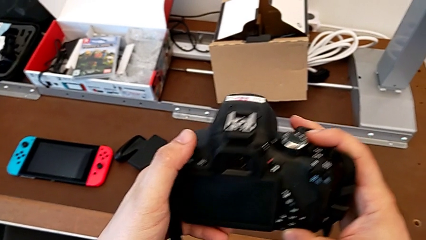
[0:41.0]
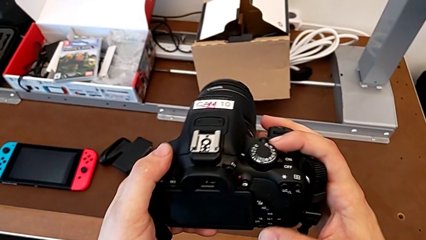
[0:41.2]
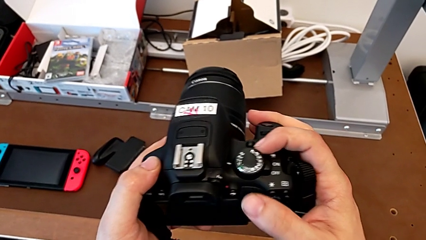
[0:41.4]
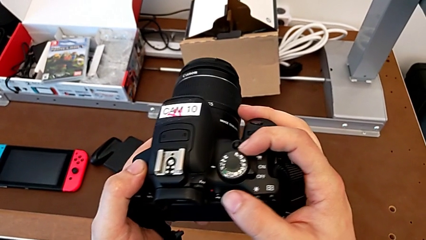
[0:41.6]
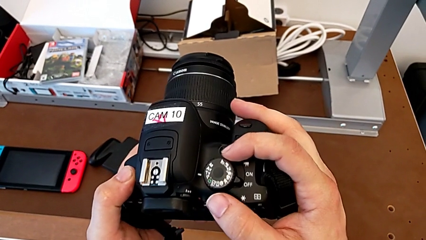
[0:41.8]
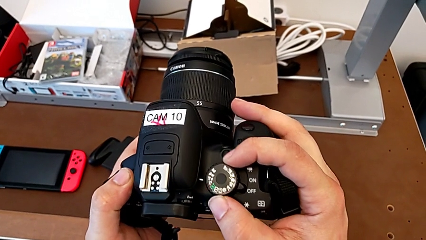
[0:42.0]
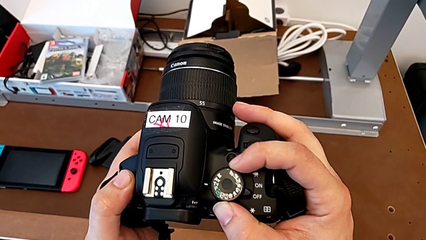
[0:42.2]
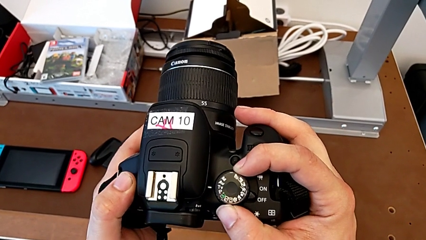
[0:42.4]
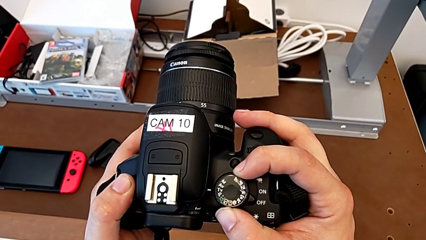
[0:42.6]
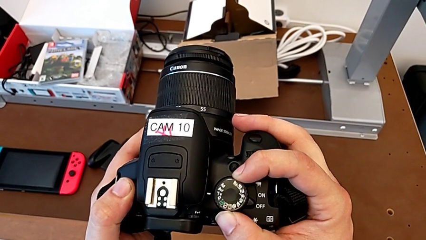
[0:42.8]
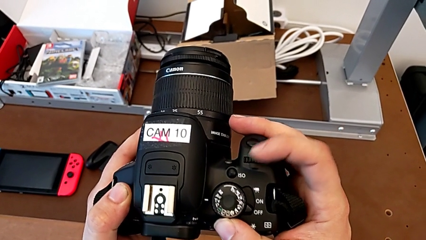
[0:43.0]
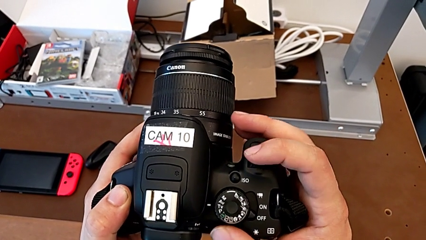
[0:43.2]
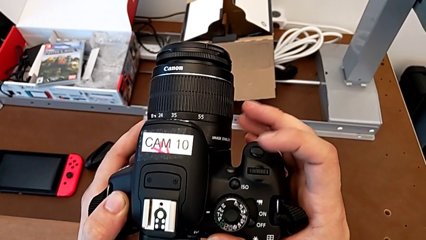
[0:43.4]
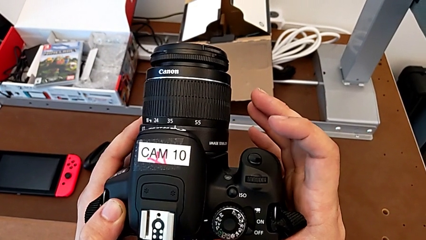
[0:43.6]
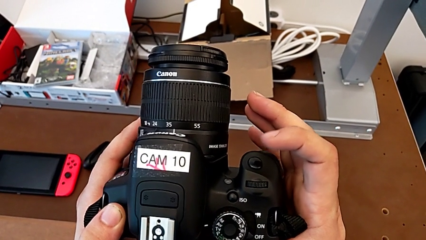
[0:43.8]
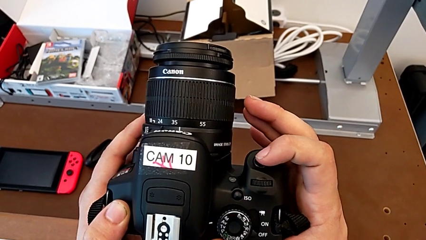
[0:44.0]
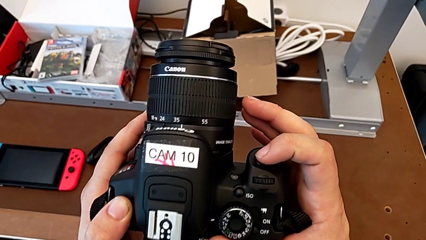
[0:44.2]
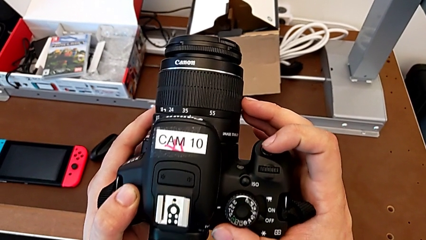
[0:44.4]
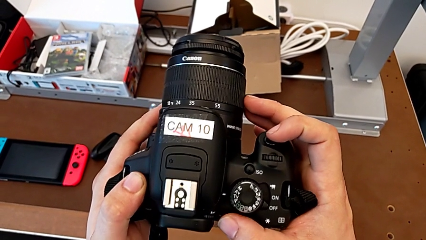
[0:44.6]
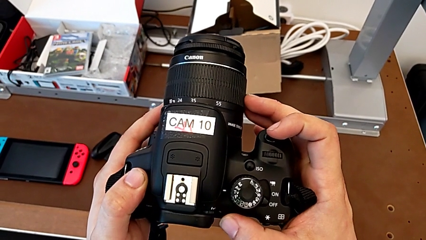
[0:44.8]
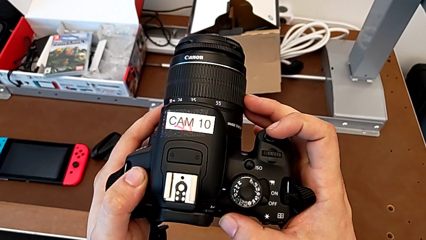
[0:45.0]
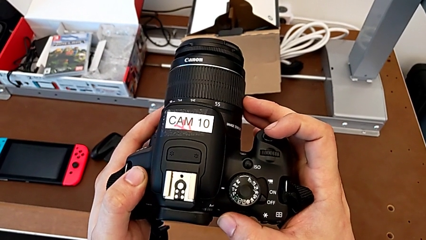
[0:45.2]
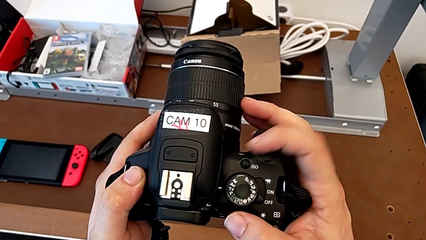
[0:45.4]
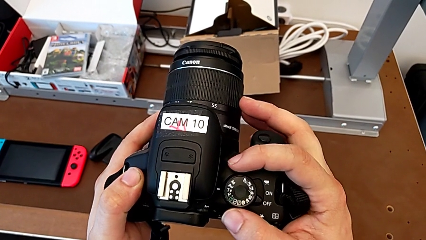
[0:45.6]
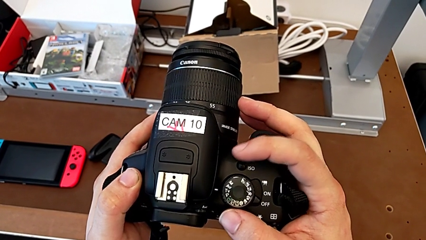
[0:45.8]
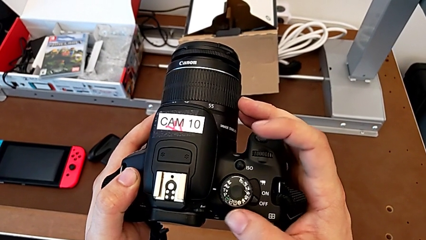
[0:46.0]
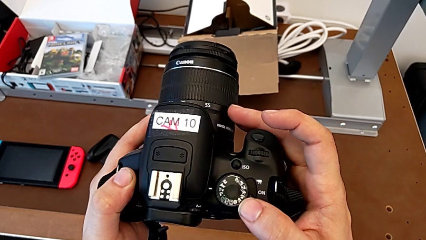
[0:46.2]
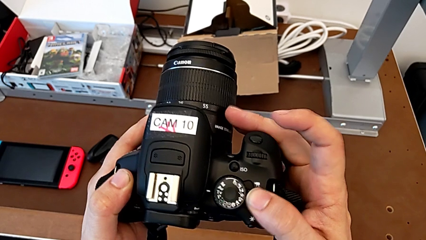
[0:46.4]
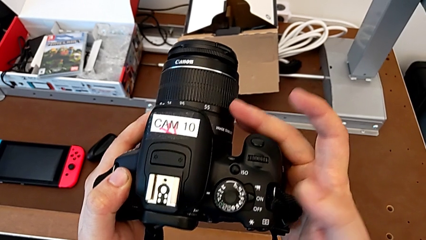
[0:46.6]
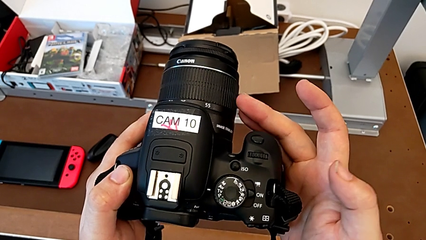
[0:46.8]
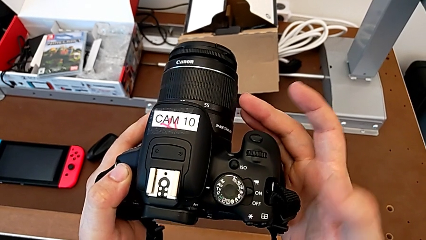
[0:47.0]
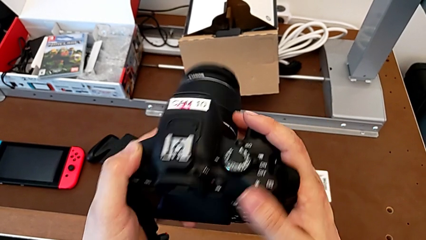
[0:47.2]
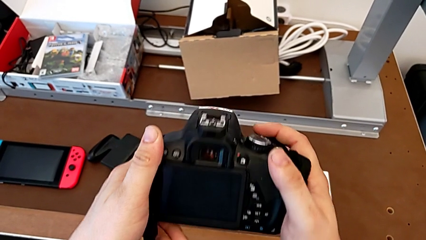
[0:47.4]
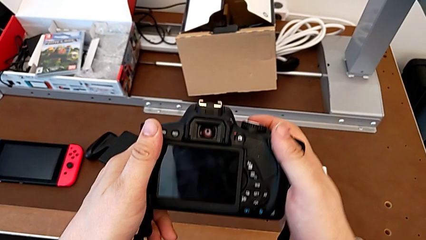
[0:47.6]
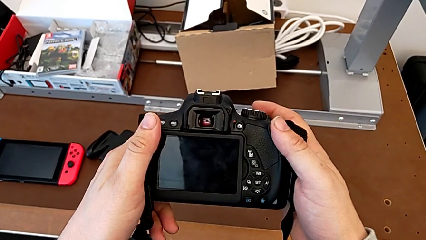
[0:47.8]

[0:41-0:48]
The camera wearer is turning on their DSLR. They touch the top button, hold the black DSLR, press the top button and rotate the black DSLR.

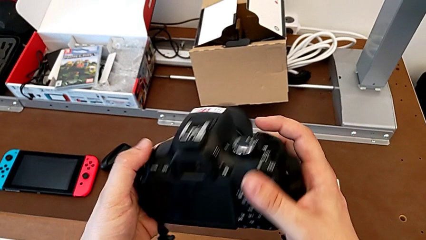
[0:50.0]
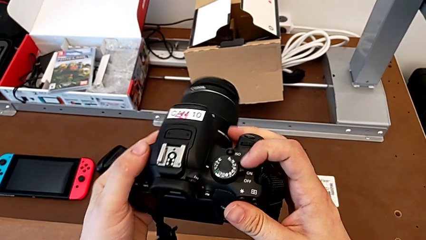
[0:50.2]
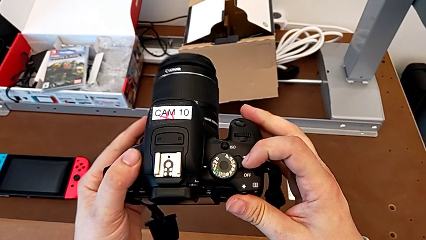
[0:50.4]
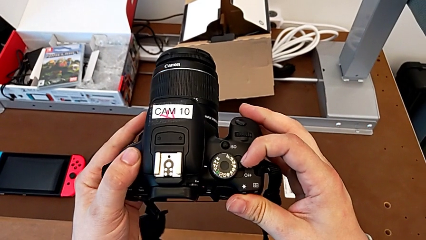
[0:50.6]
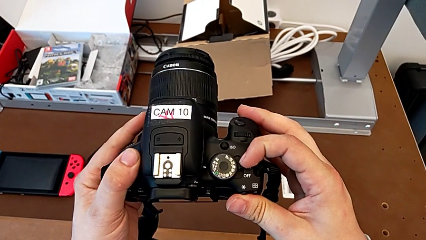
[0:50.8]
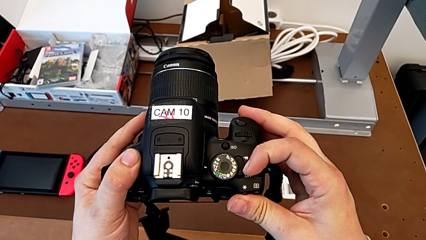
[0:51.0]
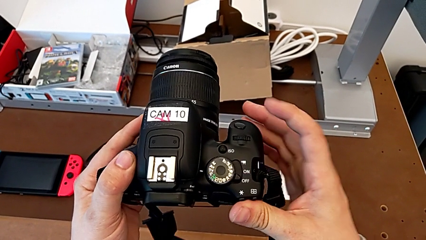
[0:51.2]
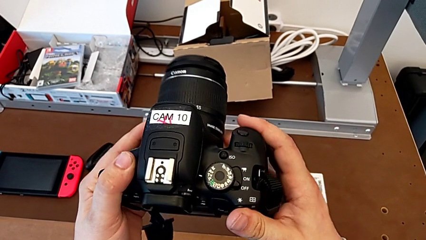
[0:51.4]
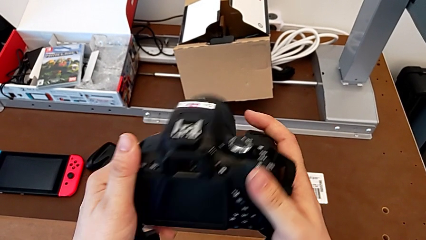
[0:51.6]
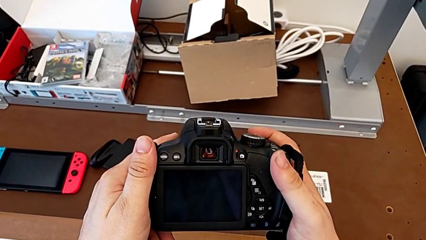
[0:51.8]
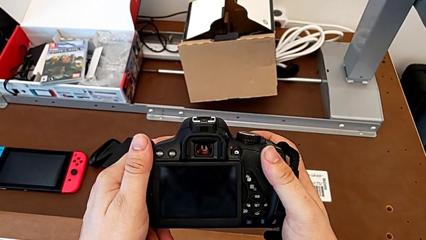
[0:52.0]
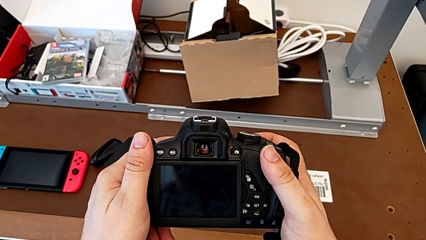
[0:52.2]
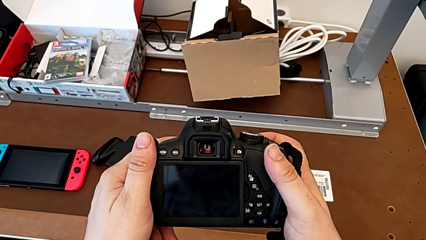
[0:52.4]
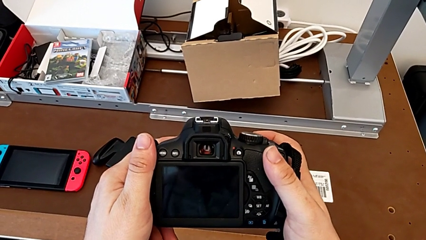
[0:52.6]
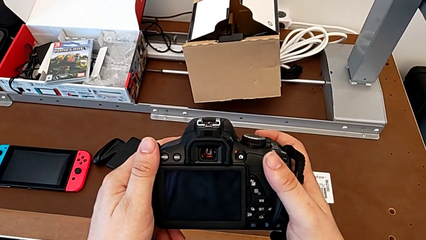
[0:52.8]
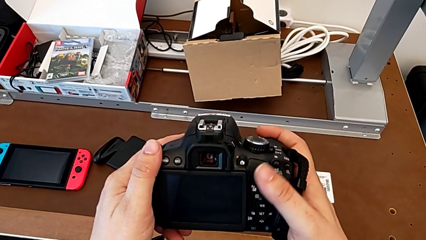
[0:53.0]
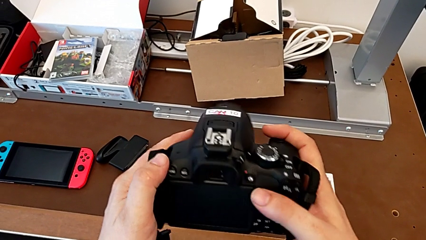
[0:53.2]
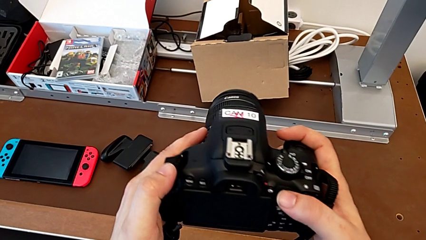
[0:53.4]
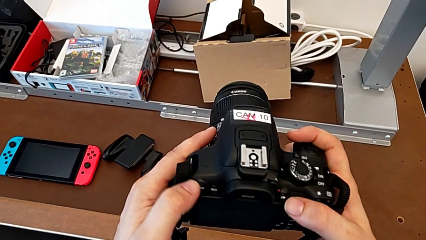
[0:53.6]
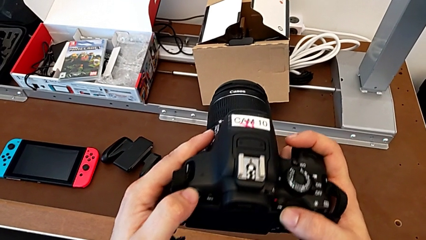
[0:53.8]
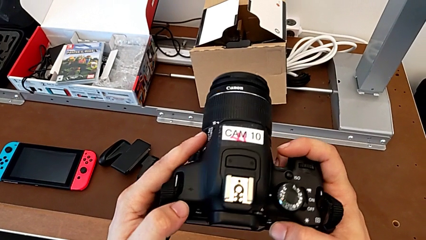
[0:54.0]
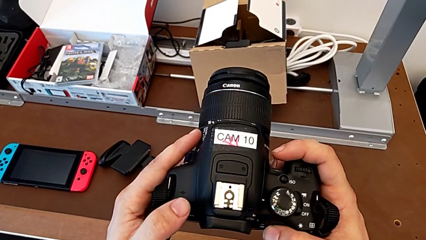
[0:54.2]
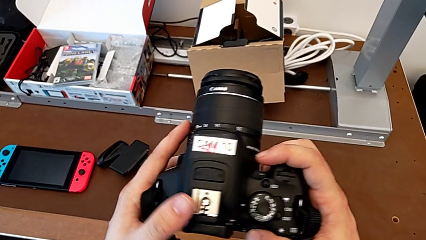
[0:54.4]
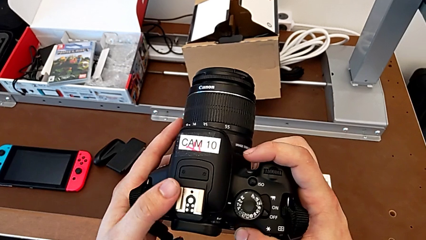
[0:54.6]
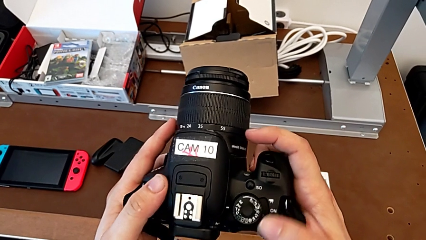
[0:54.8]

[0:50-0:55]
The camera wearer turns off their DSLR. They rotate the black DSLR, press the top button and rotate the black DSLR.

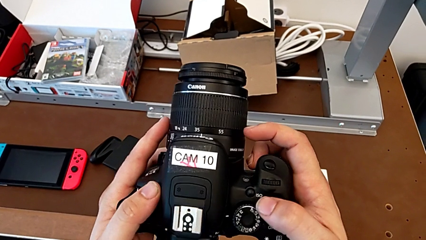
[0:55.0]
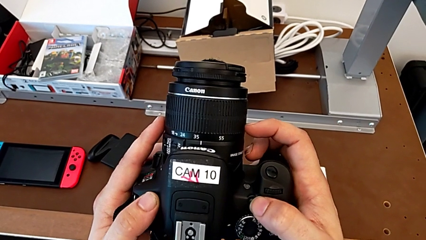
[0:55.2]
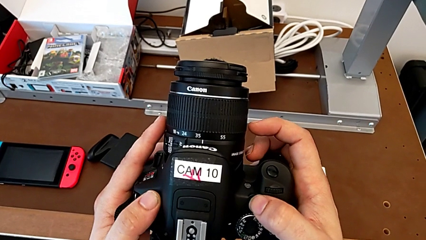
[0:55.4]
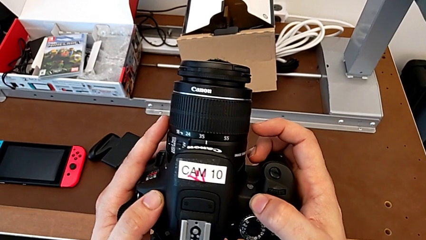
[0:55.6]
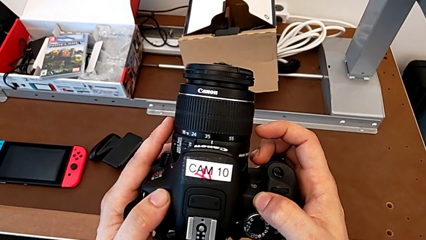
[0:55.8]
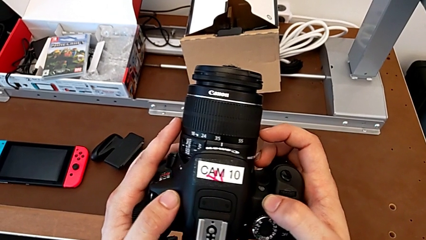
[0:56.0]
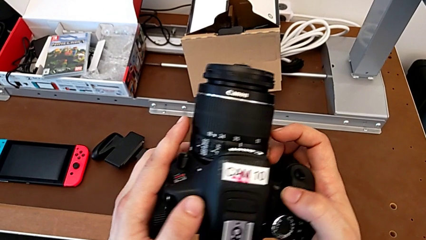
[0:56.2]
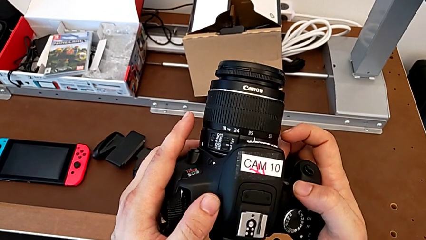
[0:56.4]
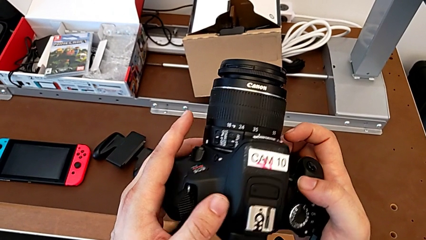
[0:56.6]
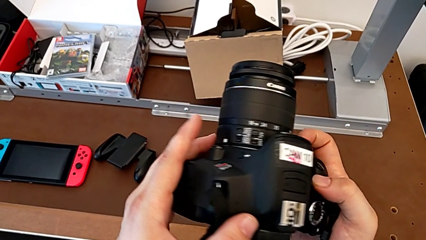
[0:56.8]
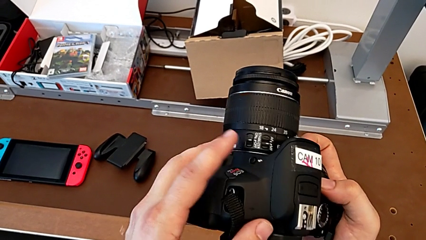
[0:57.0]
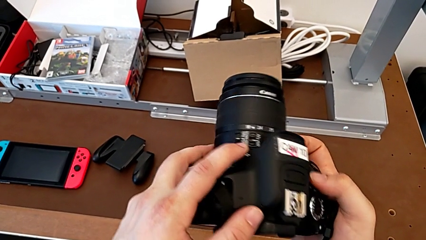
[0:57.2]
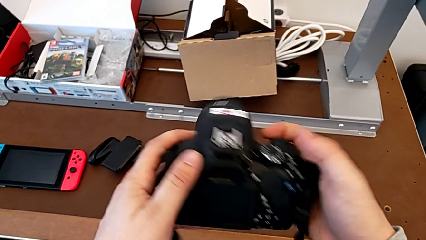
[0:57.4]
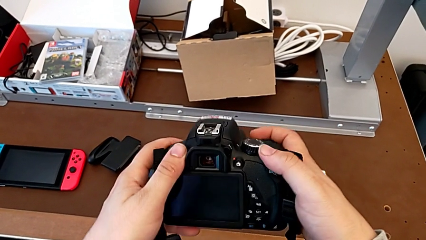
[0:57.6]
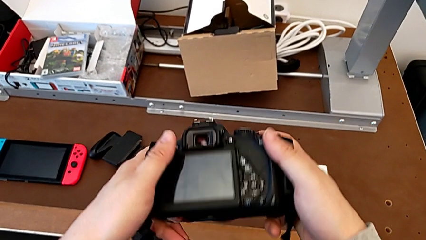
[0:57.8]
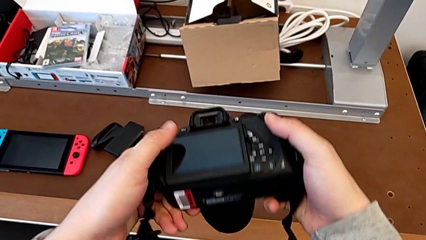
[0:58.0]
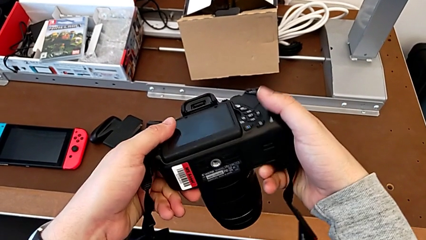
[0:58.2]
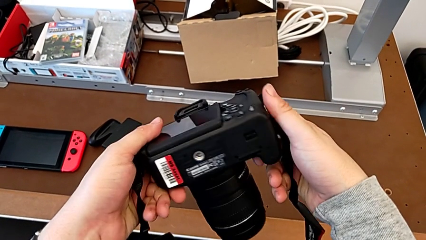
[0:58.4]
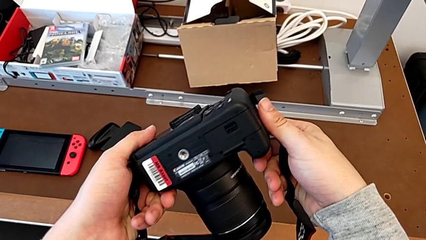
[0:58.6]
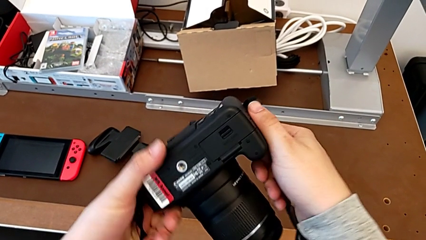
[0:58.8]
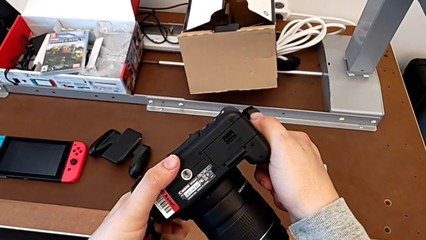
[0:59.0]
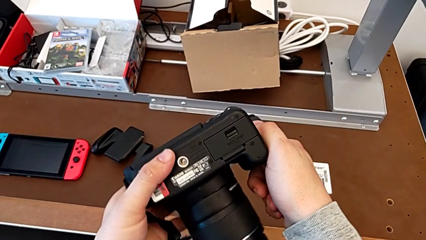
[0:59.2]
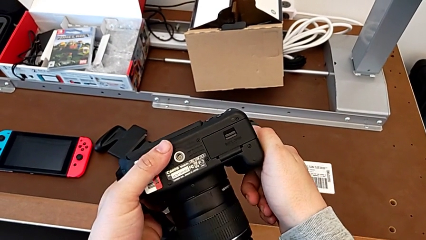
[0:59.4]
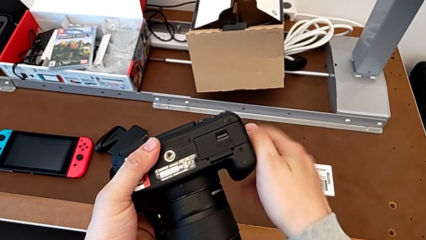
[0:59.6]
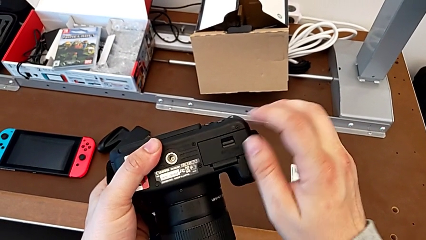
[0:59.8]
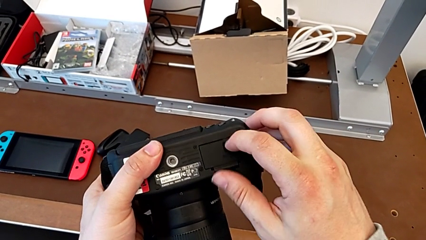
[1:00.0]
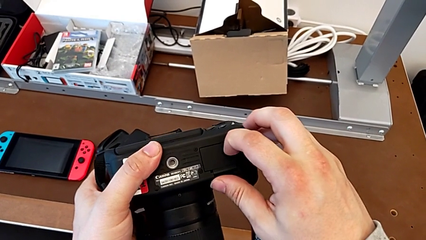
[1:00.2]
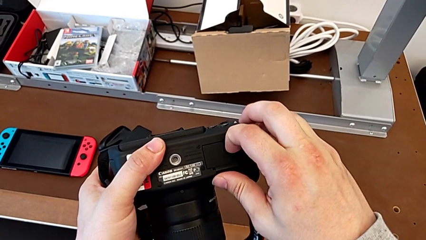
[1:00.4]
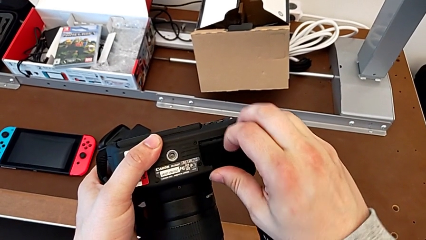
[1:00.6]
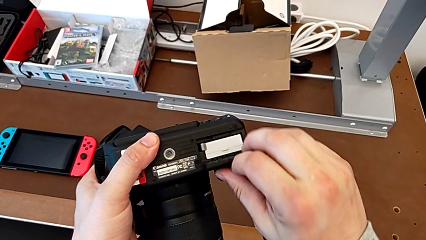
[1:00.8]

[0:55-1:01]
The camera wearer is changing the battery of their DSLR. They press the little button. The battery is located at the bottom right. They rotate the black DSLR, press the little button and open the rectangular battery door.
